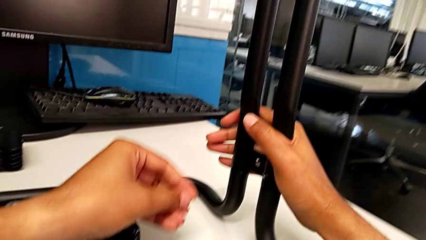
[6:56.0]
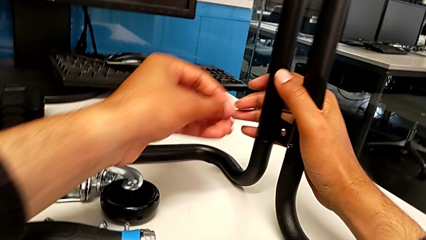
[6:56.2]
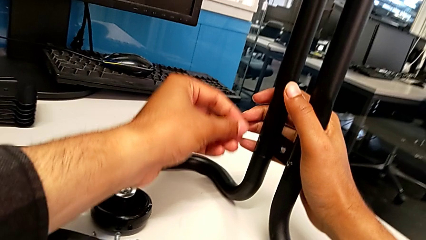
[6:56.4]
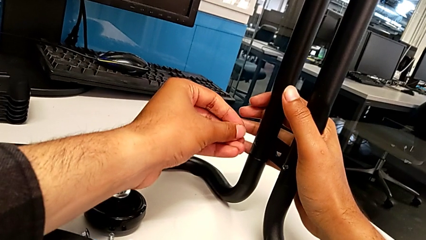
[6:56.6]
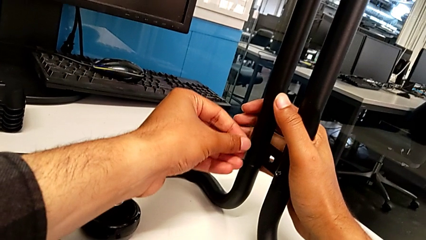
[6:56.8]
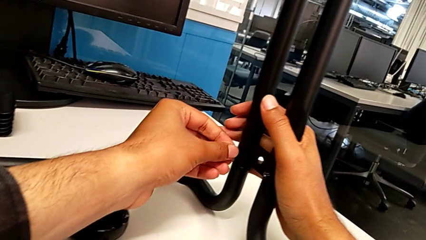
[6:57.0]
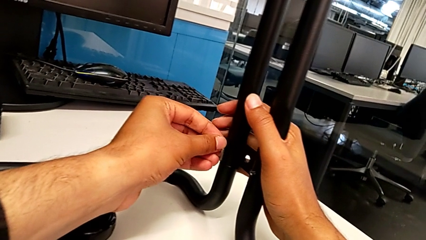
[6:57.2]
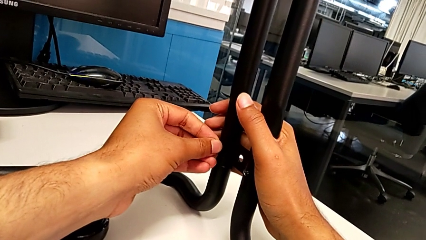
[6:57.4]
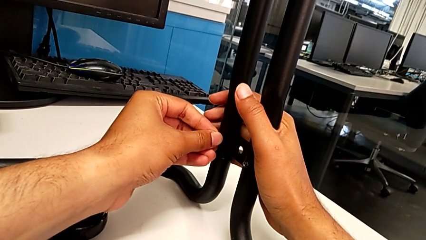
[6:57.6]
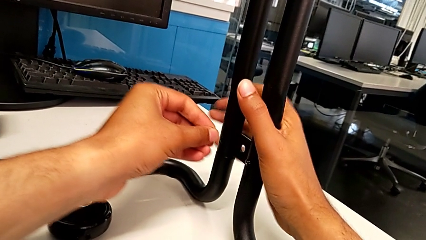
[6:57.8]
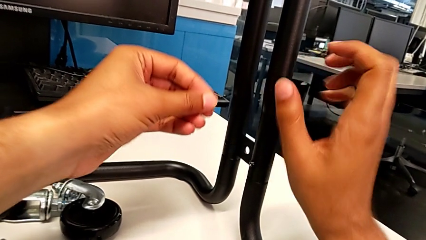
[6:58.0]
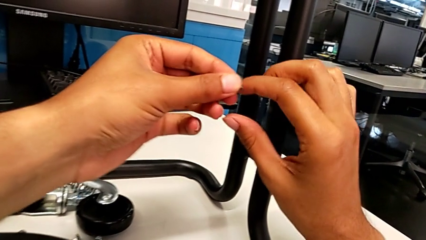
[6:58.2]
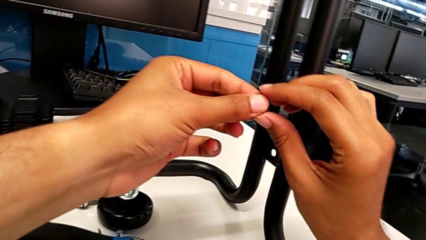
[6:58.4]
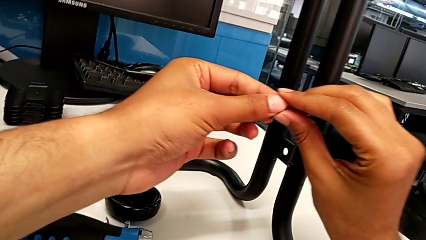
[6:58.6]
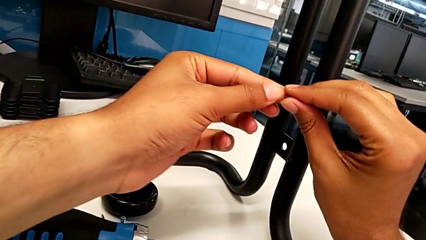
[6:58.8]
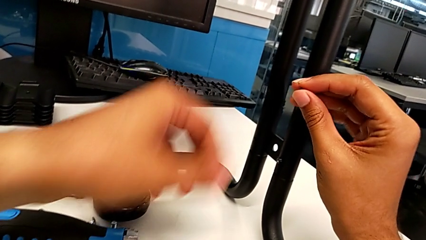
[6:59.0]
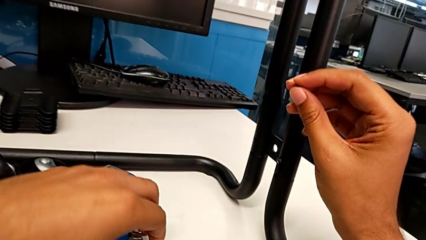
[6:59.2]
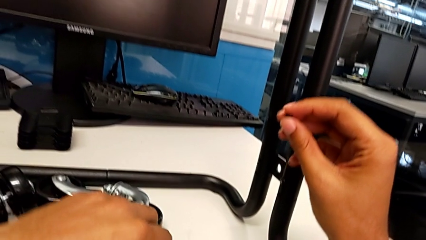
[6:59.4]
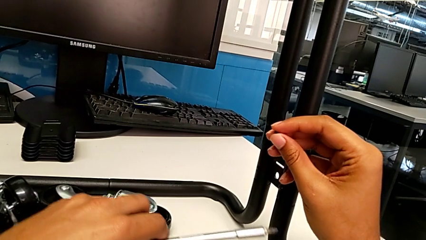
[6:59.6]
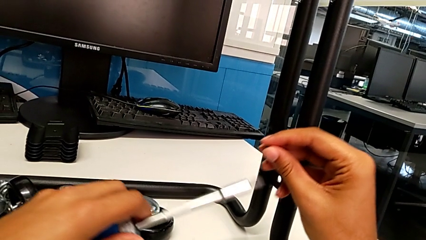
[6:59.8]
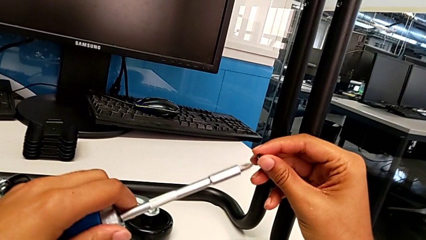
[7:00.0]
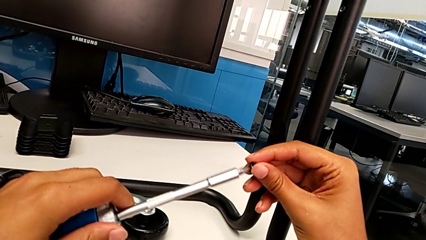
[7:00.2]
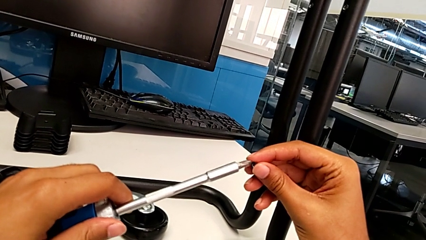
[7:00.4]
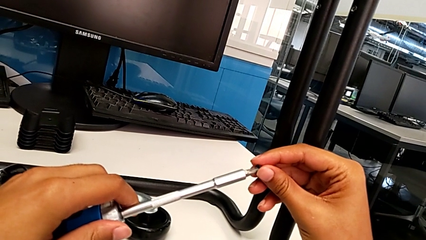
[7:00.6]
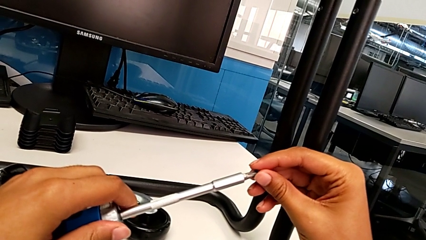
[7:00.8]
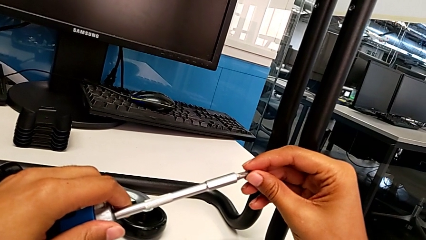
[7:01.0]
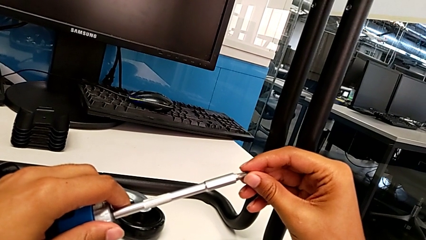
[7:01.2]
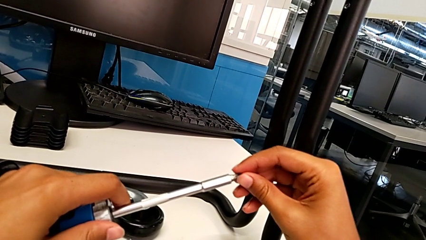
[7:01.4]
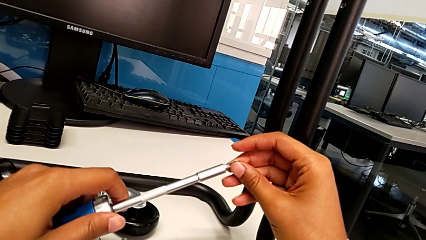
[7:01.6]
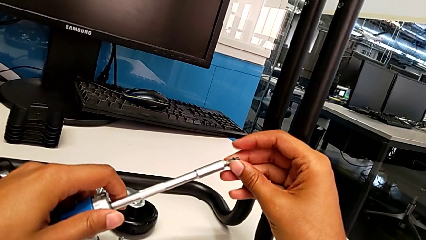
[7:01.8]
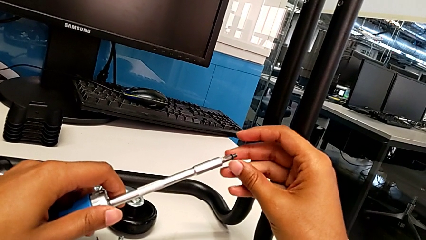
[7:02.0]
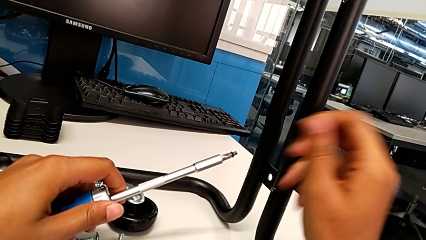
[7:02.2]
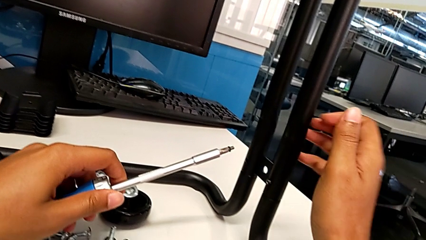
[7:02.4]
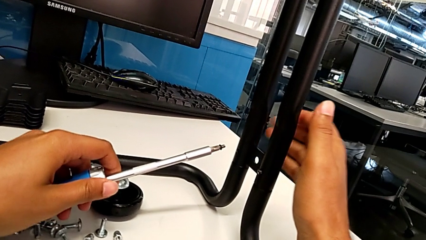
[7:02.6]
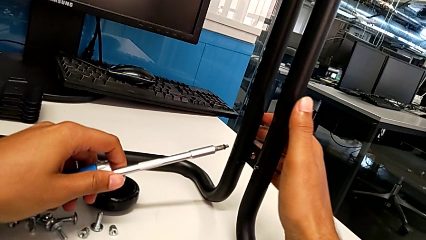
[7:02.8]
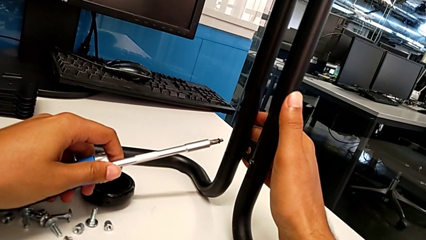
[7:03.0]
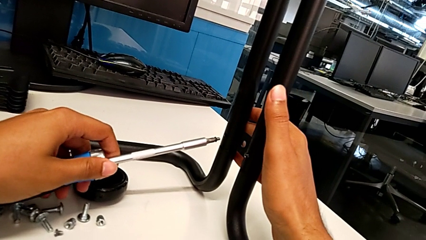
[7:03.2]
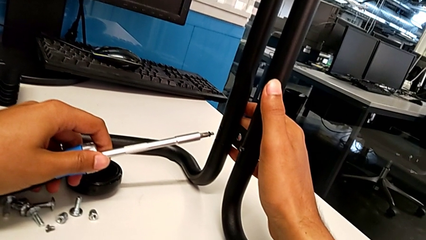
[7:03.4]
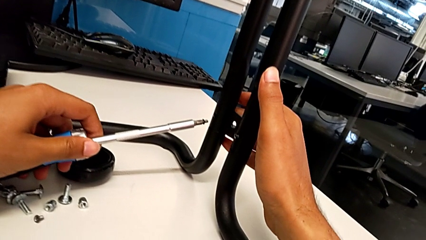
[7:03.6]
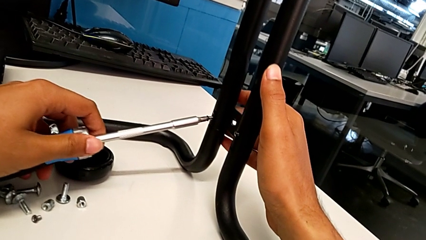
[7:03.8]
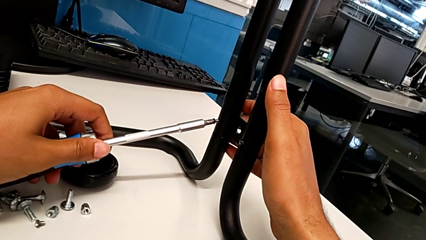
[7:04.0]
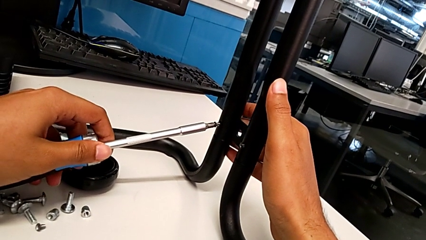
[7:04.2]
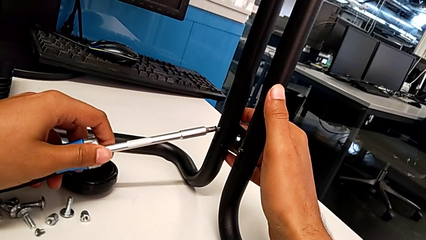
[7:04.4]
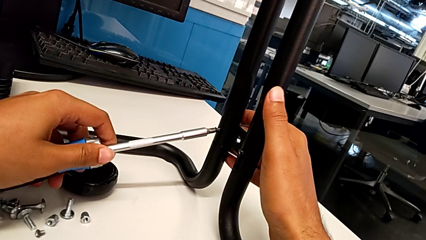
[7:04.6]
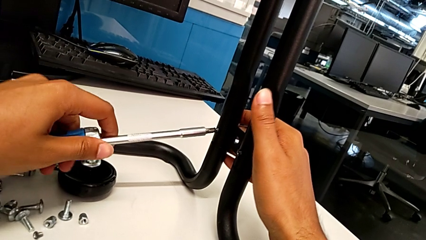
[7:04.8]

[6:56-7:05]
The camera wearer is screwing the left side bar to the base frame. They grab the screwdriver.

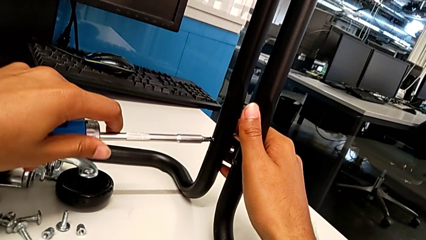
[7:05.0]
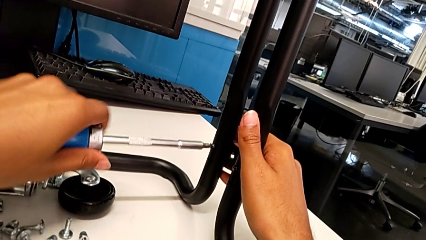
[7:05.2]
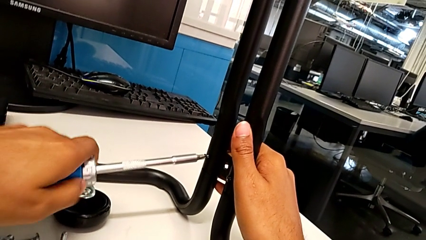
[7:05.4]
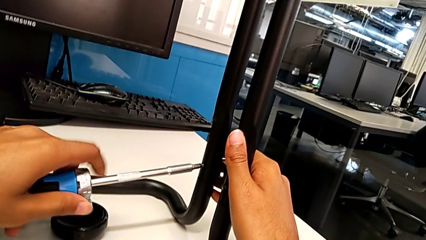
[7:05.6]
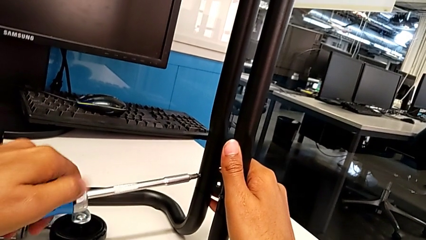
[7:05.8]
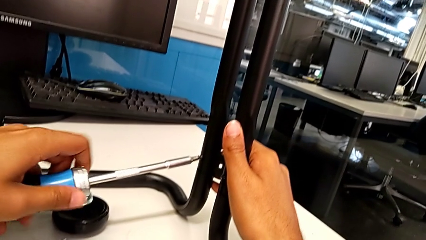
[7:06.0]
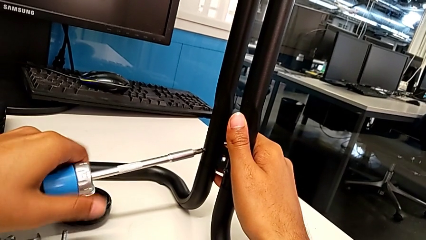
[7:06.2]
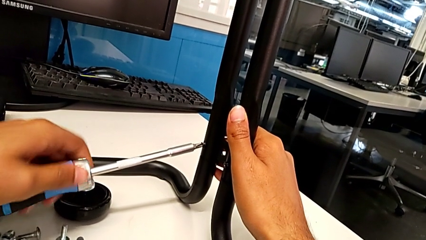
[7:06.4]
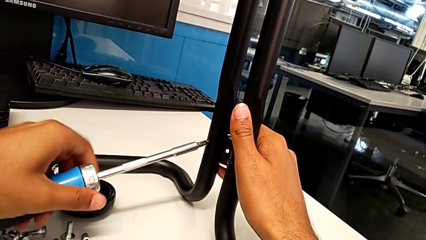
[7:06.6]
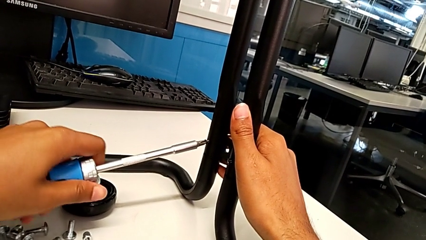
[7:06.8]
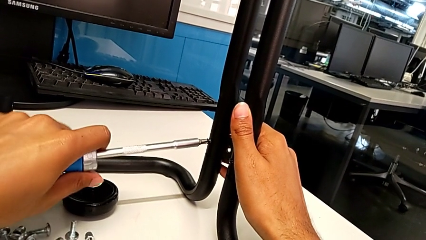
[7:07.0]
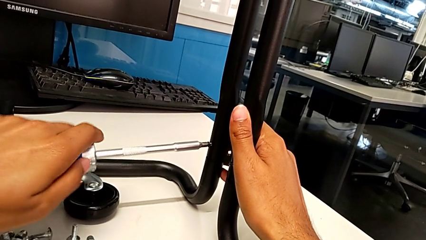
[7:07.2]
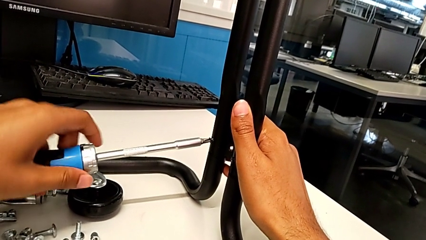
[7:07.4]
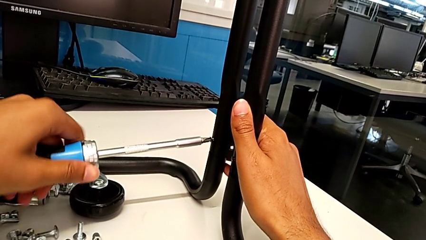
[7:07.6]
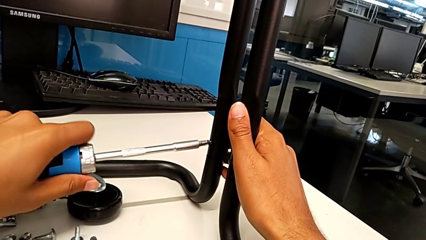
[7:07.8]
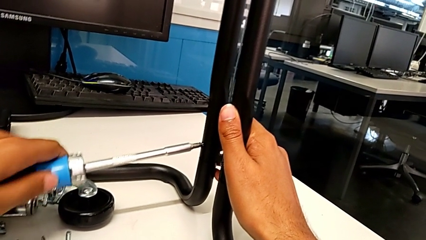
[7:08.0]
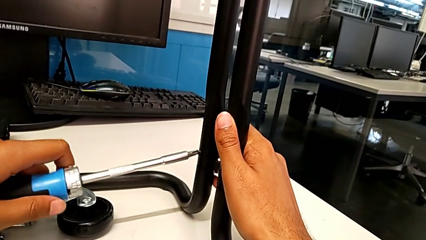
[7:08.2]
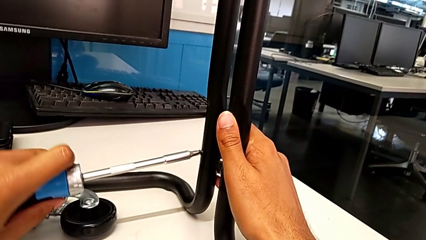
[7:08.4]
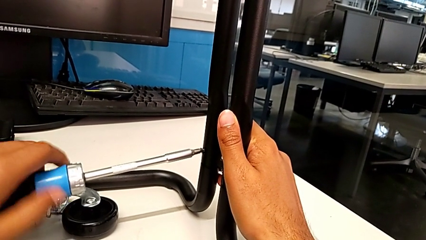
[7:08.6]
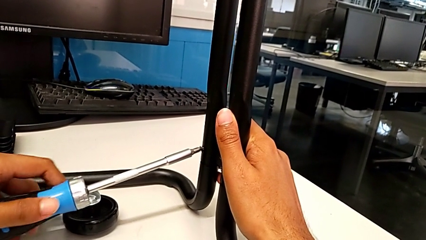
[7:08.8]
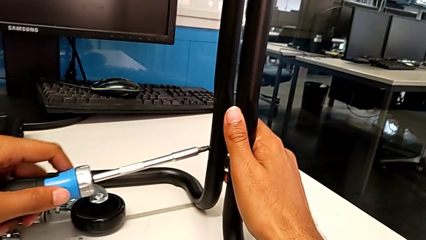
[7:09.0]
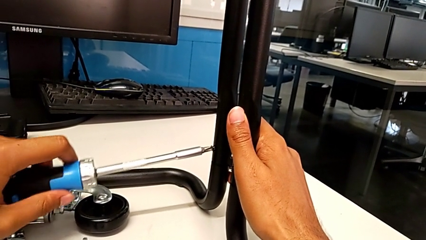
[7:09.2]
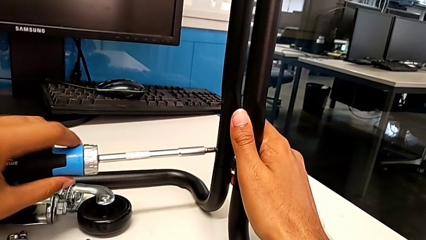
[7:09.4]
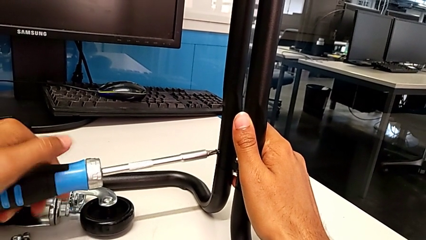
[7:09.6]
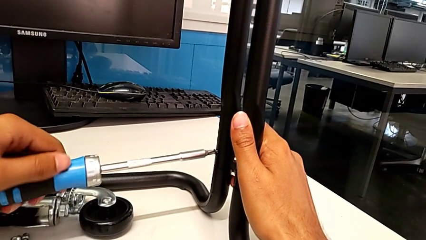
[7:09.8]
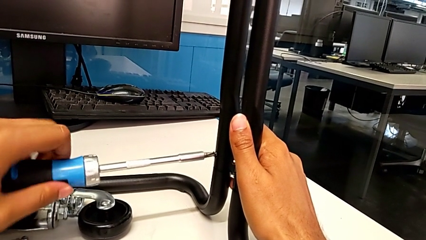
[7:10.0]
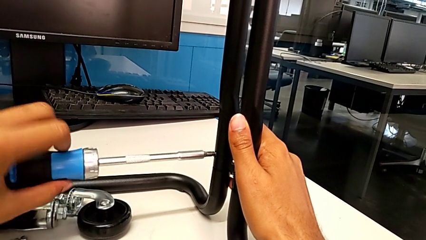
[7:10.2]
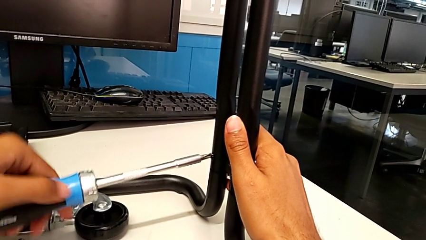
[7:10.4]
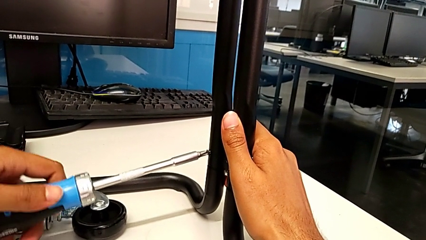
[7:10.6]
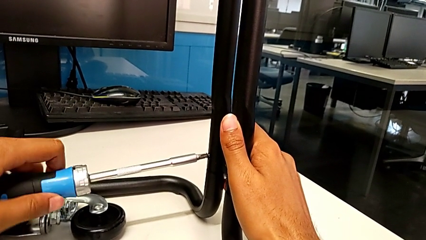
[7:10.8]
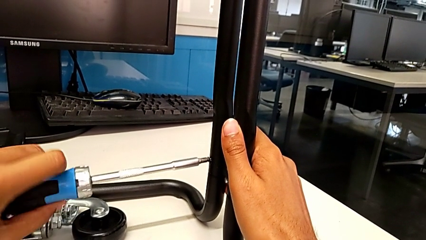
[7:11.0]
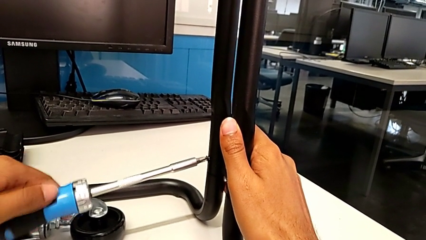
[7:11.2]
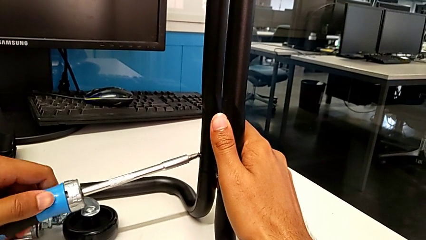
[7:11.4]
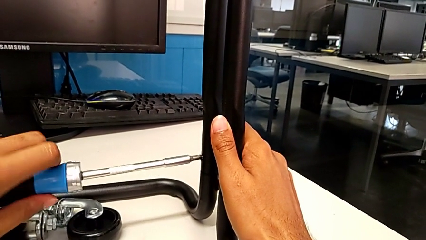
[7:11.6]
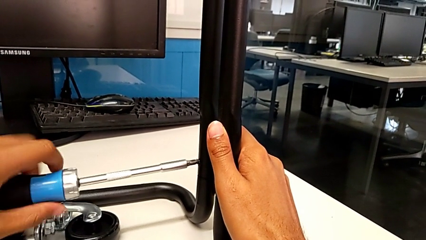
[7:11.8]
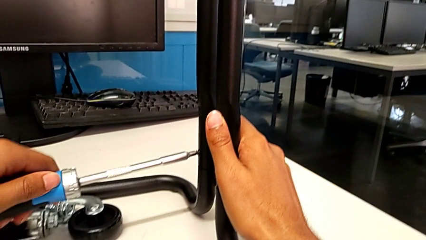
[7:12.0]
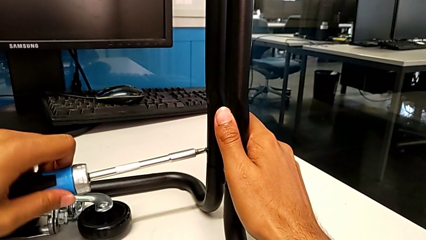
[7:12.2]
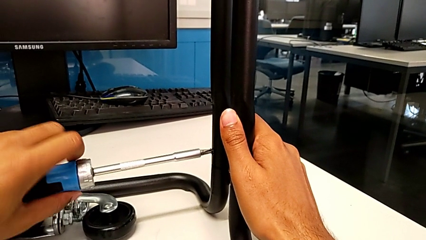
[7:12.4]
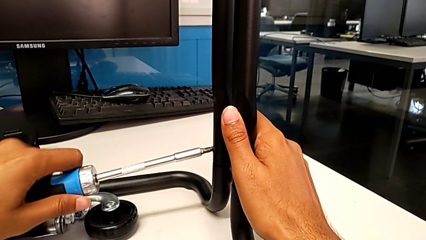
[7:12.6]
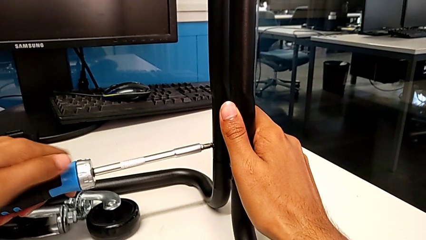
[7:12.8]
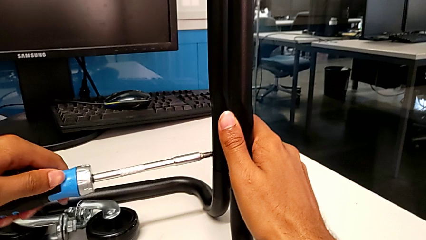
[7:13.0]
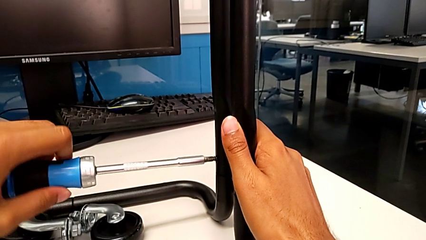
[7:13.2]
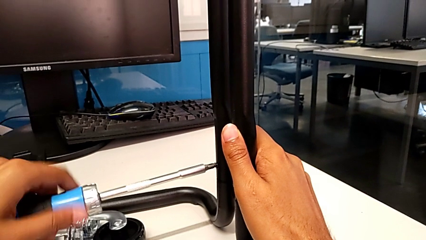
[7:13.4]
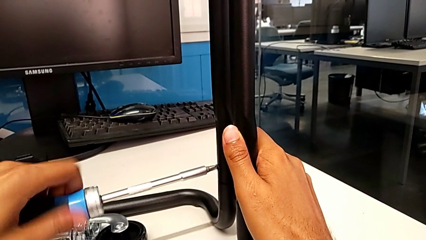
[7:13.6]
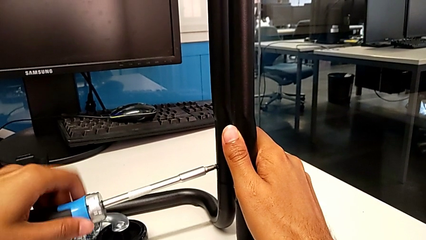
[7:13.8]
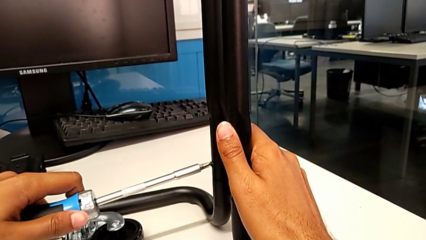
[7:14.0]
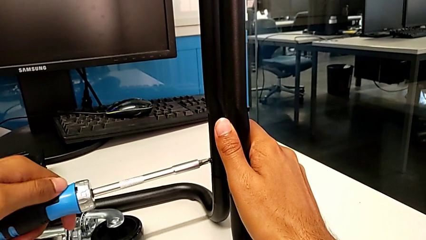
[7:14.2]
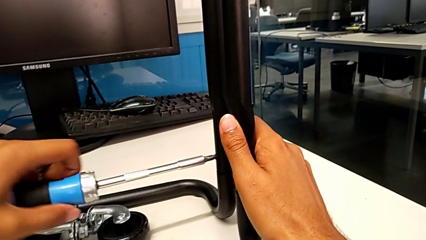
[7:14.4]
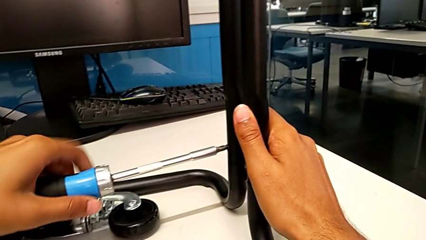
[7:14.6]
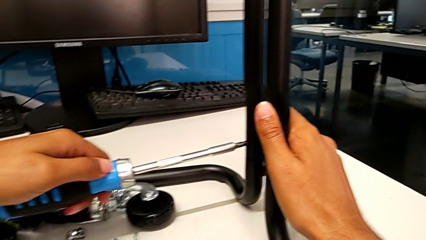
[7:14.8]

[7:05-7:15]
The camera wearer is screwing the second bracket. They begin to screw the eighth screw.
